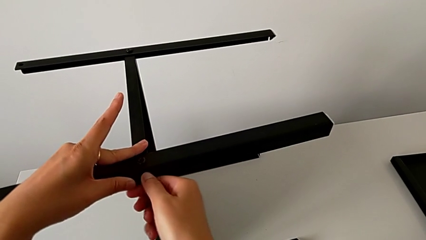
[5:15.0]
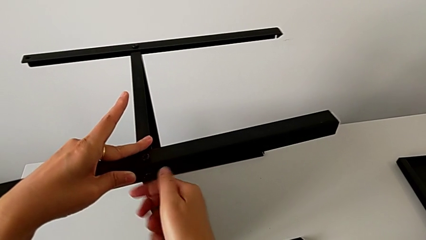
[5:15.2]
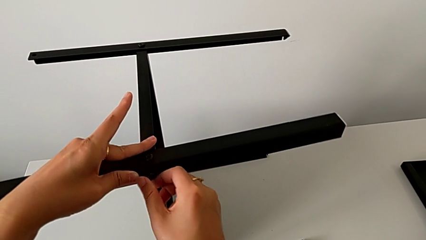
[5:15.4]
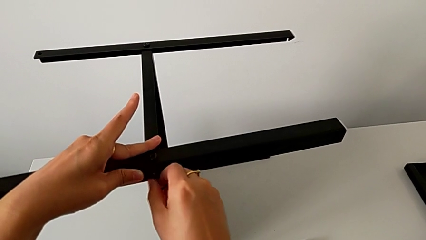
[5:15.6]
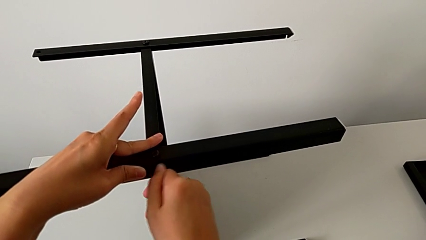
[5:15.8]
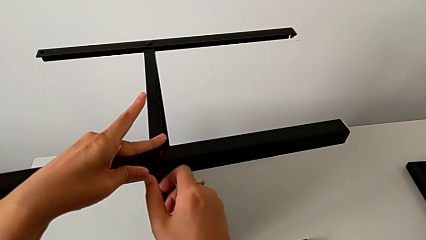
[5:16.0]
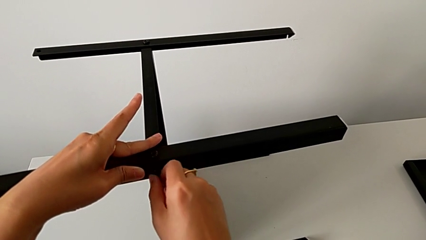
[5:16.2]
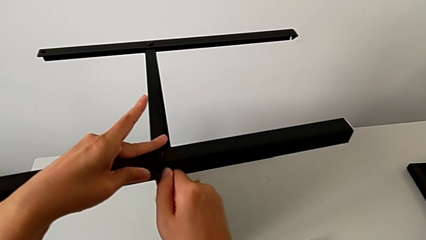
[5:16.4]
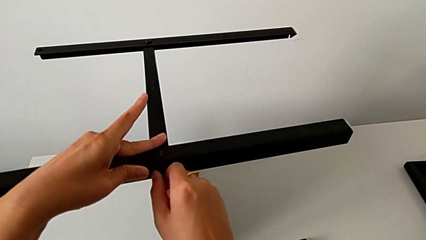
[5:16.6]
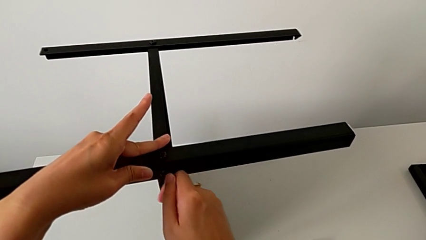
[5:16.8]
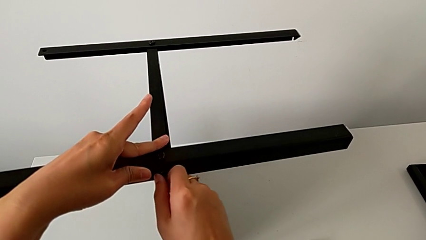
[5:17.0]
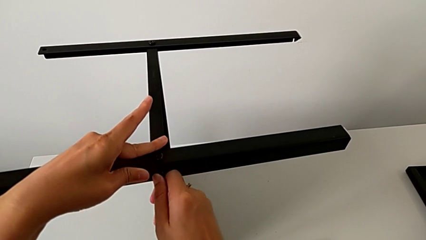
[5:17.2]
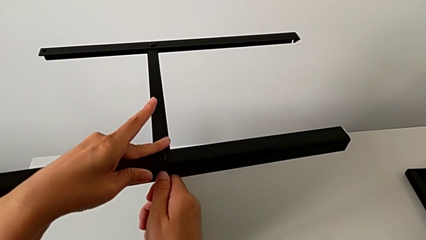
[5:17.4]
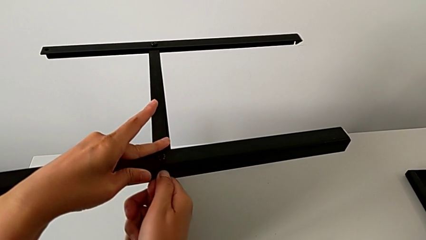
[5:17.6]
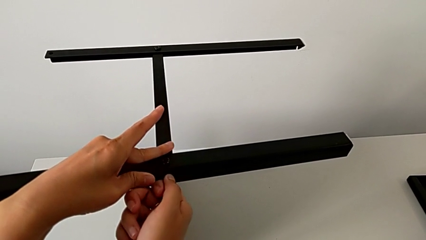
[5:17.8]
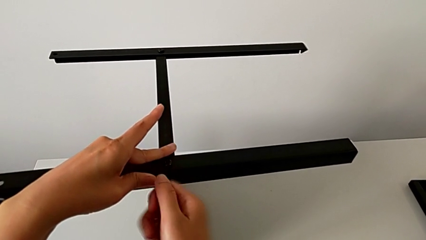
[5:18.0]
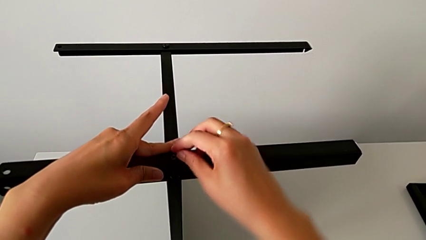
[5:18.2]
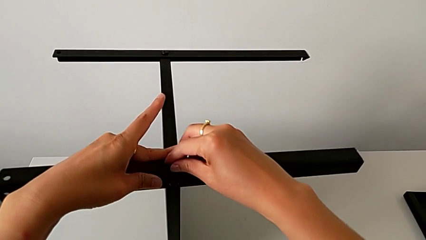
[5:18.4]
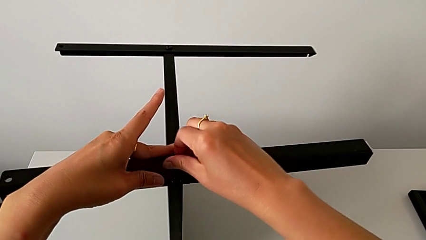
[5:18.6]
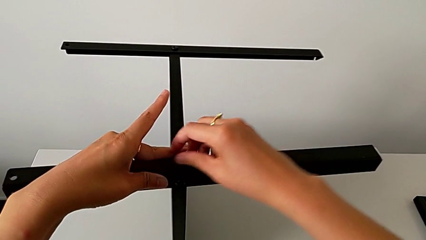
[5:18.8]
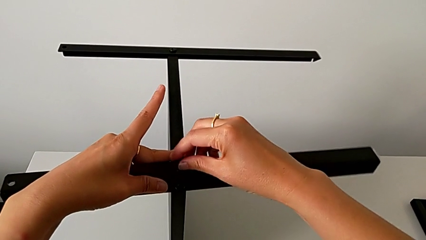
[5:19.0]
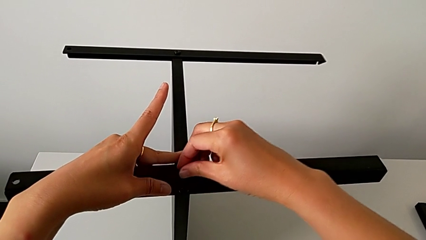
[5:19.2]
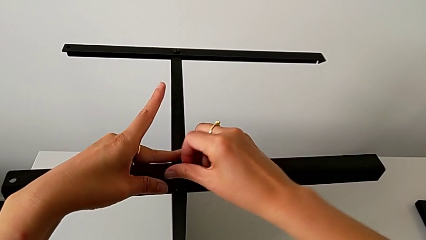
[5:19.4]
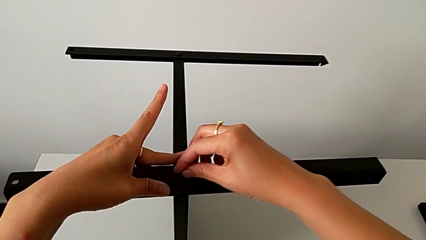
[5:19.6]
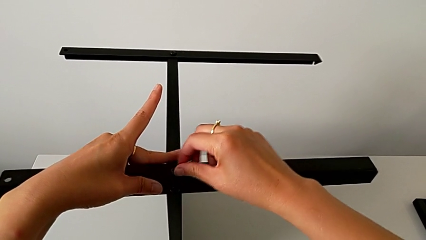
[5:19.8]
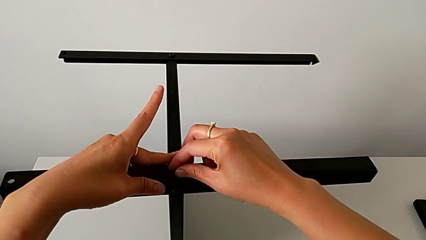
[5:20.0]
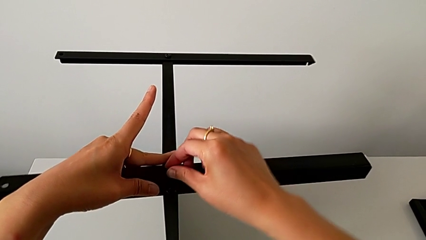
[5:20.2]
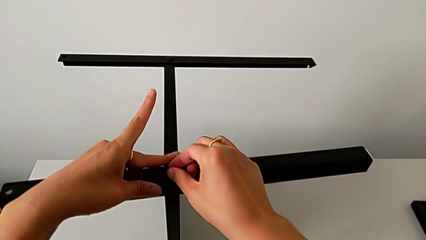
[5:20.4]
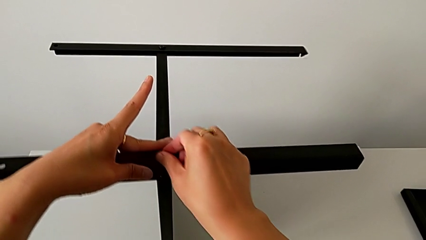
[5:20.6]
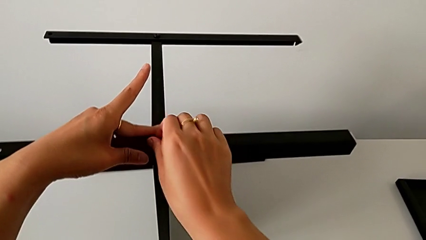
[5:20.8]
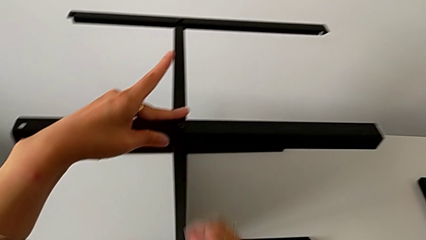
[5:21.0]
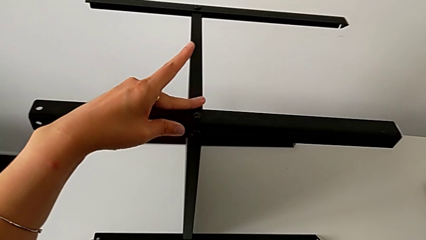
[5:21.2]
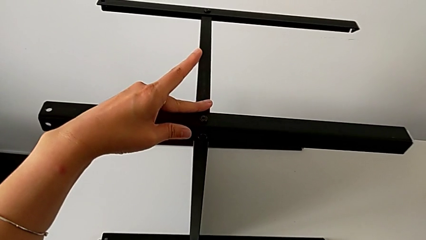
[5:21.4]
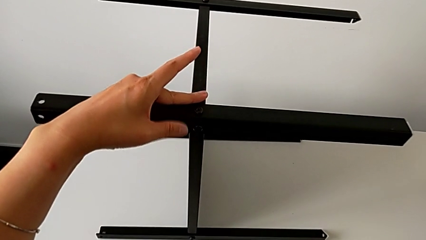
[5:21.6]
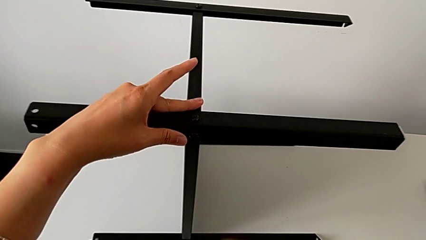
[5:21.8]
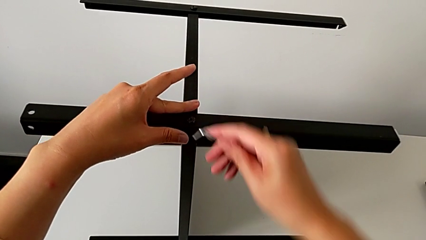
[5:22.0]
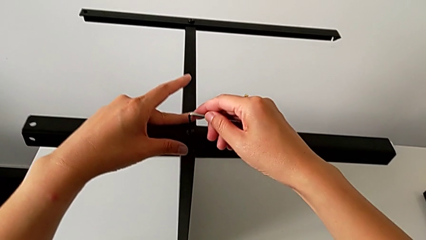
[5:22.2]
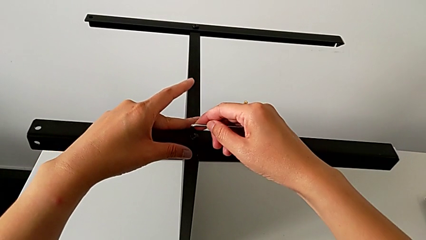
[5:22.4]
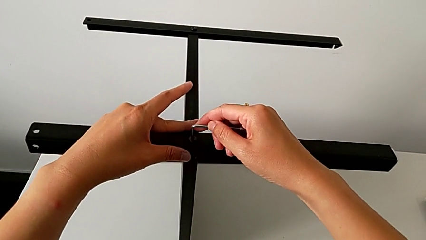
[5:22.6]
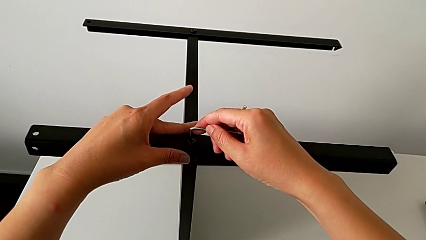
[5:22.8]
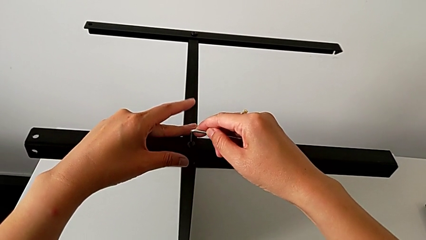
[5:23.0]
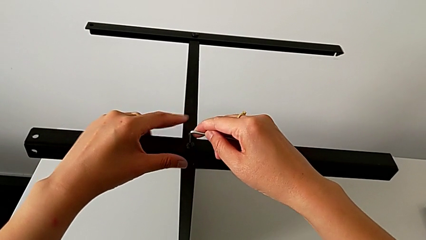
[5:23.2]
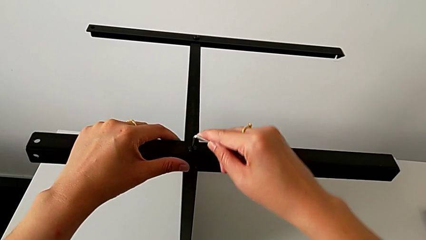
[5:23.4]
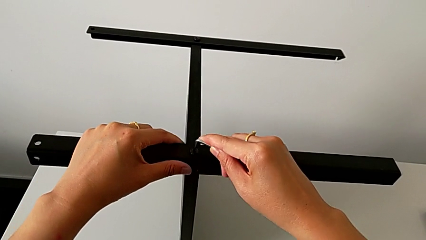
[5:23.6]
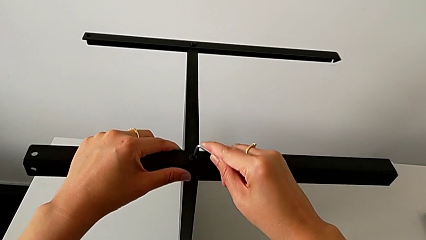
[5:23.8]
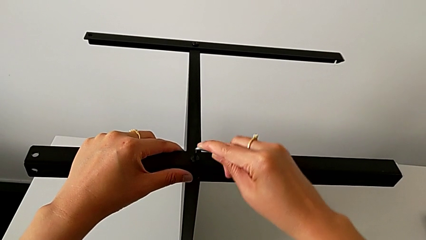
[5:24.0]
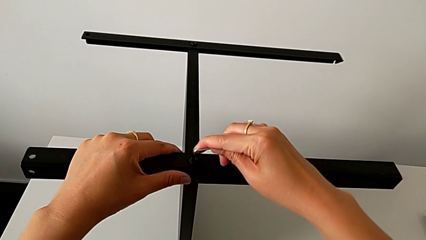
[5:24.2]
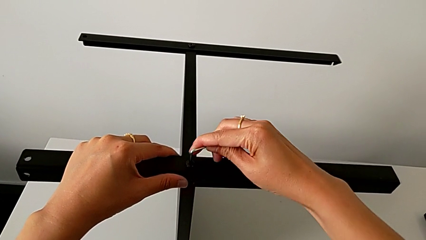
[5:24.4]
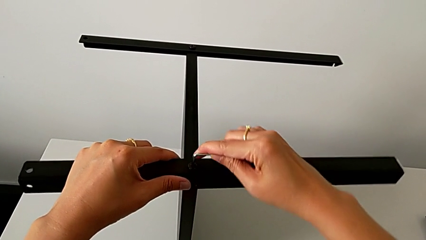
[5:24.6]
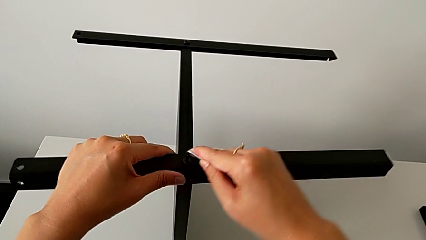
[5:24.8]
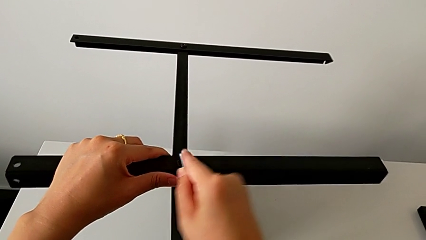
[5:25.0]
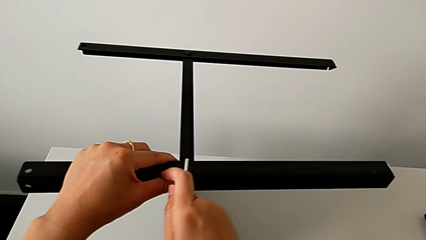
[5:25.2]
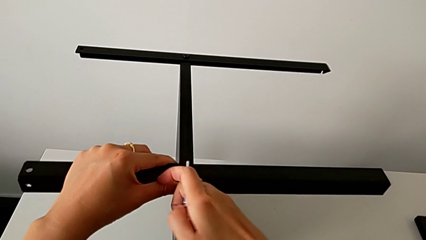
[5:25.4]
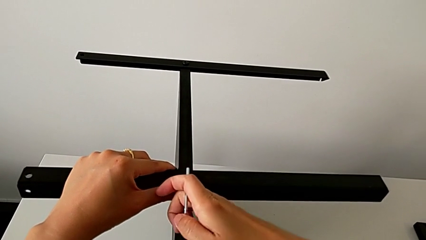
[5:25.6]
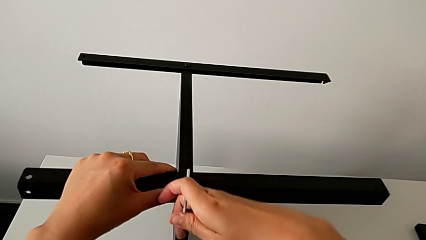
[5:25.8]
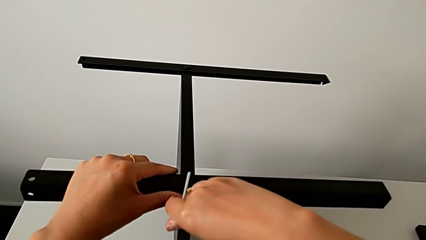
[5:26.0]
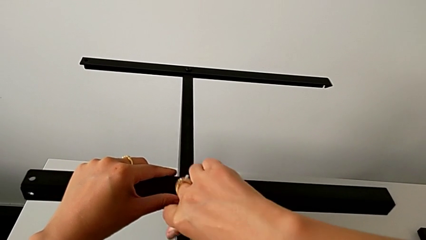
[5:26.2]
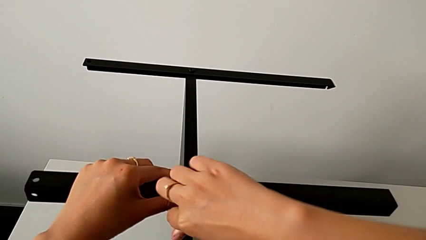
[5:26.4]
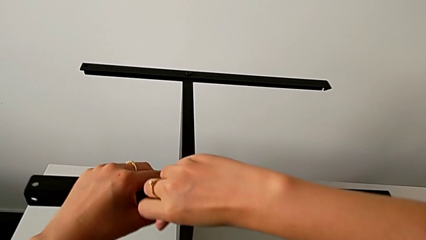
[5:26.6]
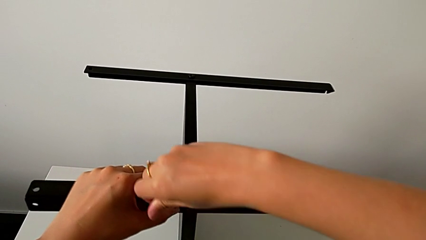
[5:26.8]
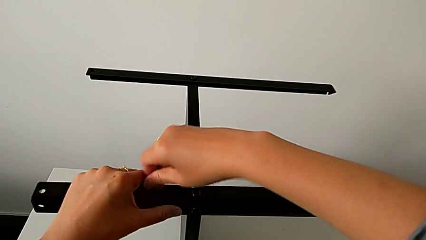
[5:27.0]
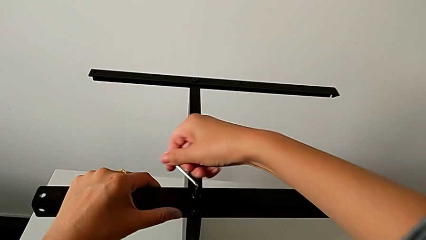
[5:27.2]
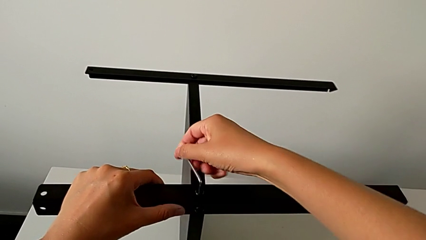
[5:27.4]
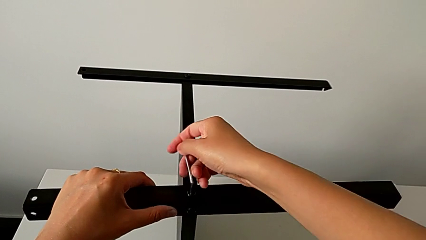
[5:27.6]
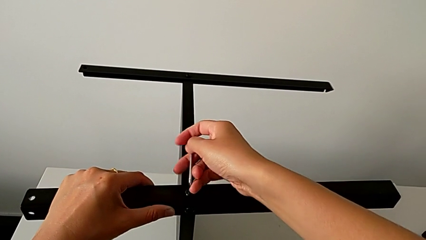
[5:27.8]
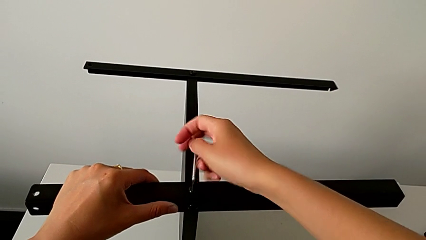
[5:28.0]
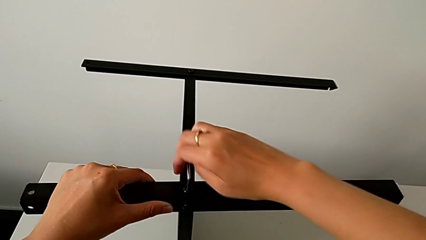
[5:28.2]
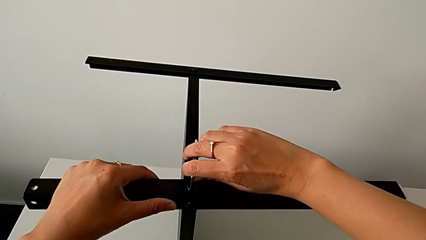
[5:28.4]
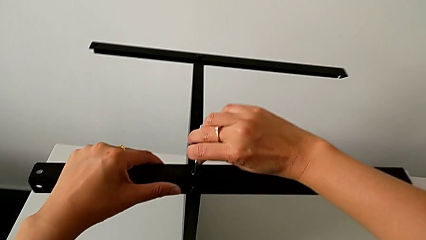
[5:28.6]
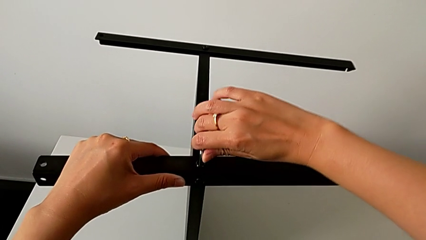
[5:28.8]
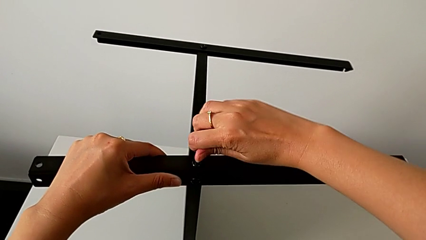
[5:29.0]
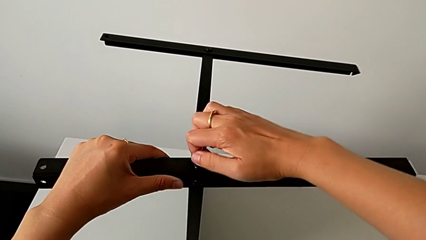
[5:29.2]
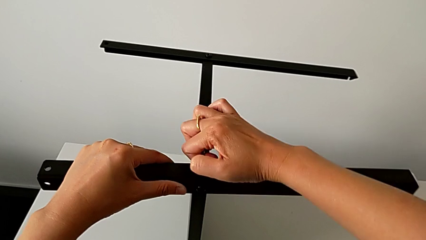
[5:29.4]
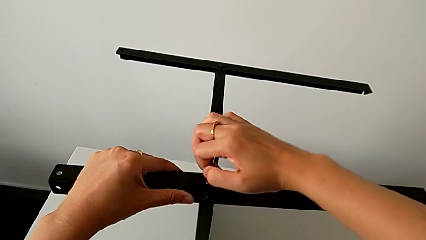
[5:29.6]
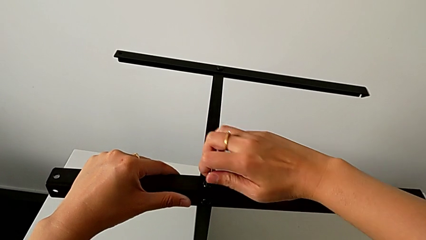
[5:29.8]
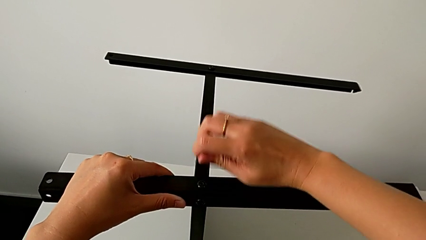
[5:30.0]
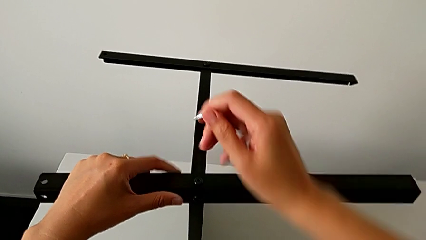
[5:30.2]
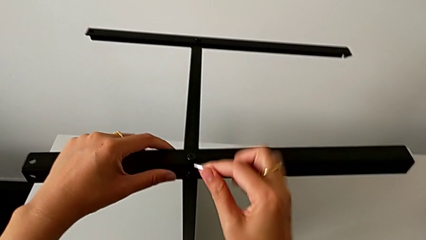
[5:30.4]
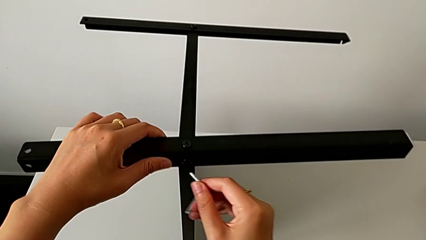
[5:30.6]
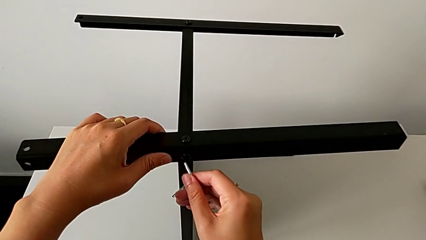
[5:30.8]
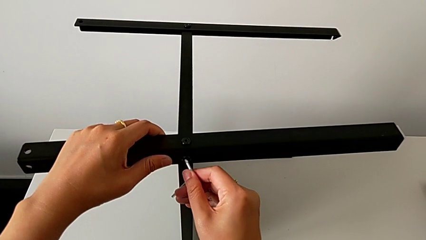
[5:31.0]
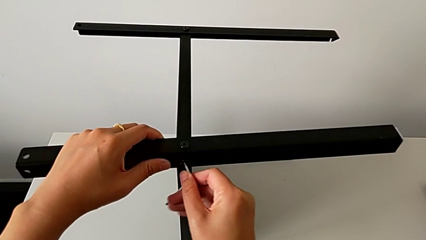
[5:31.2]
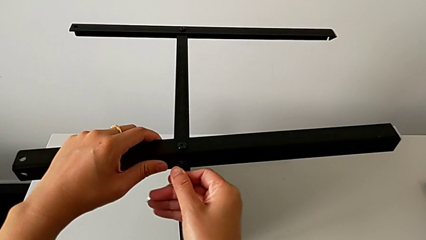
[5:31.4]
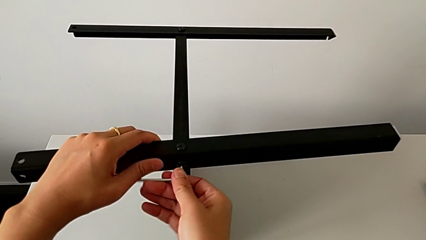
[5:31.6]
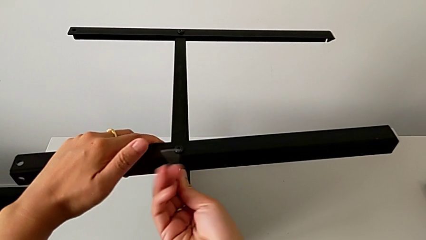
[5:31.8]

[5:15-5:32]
The camera wearer is assembling the fourth leg of the table. They keep screwing the hex socket head, screw it, grab the Allen wrench, approach the hex socket head, insert the Allen wrench, screw the hex socket head, withdraw the Allen wrench and insert it.
